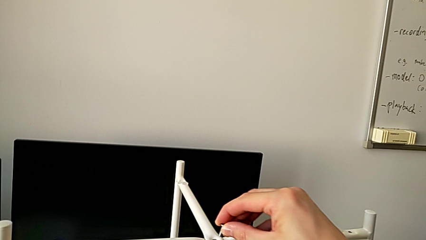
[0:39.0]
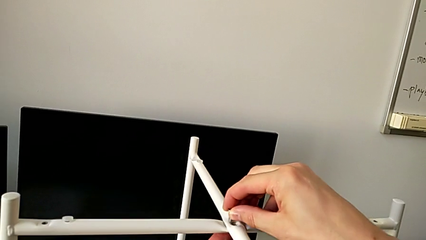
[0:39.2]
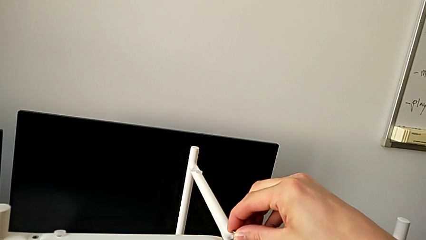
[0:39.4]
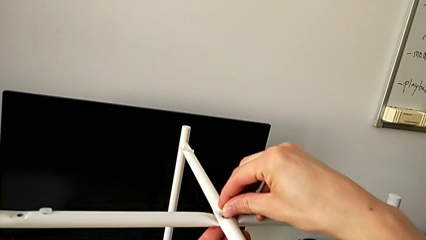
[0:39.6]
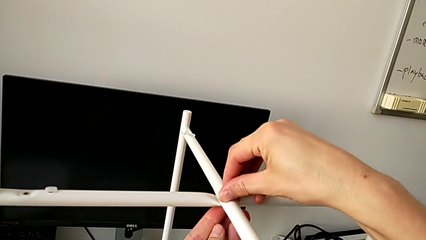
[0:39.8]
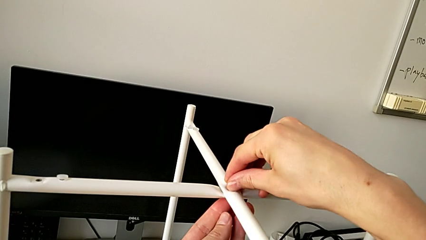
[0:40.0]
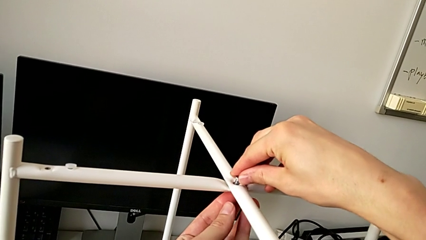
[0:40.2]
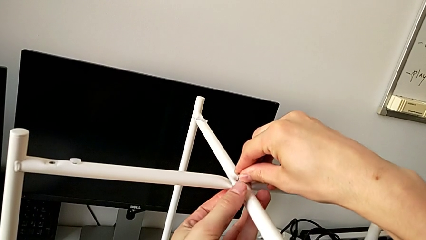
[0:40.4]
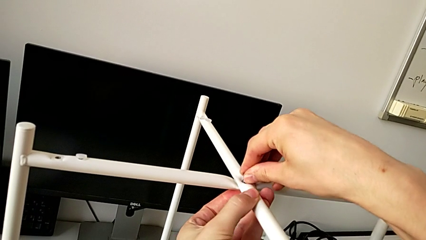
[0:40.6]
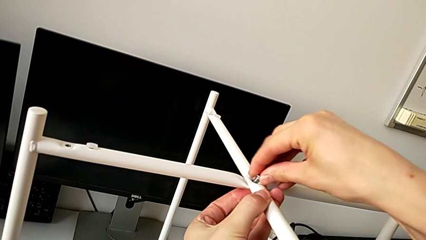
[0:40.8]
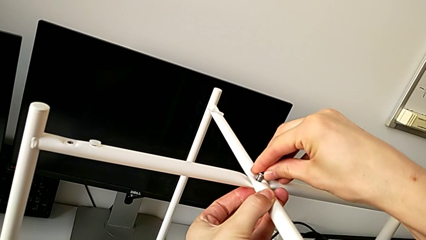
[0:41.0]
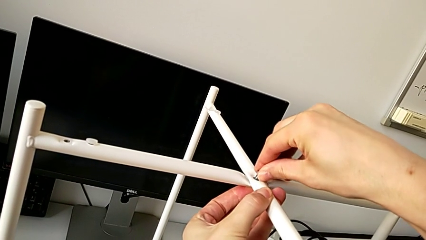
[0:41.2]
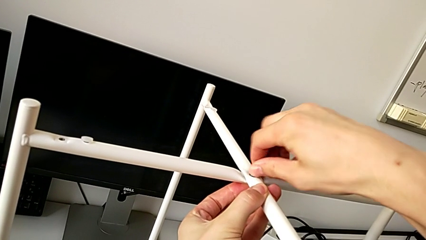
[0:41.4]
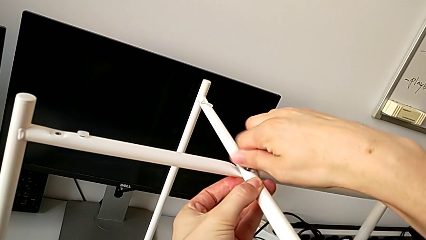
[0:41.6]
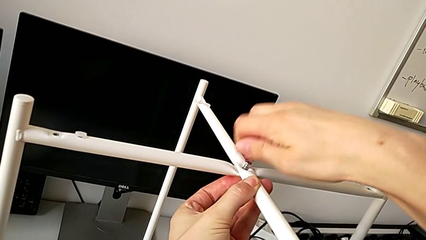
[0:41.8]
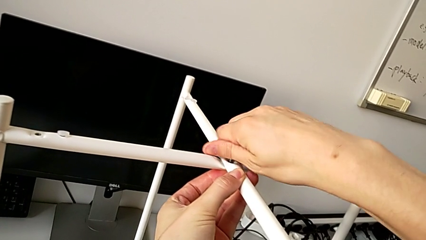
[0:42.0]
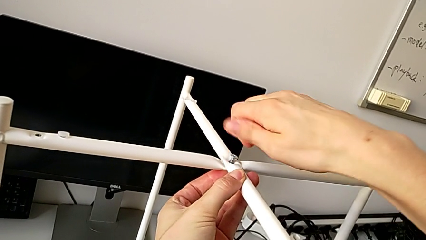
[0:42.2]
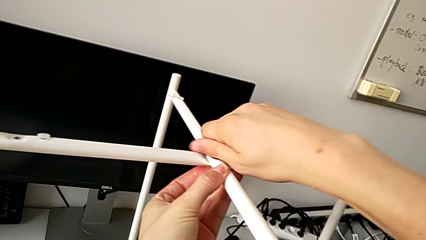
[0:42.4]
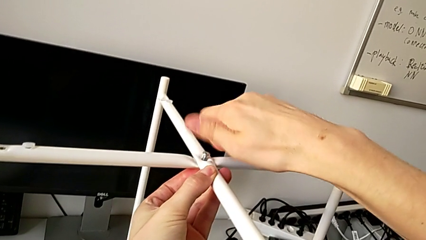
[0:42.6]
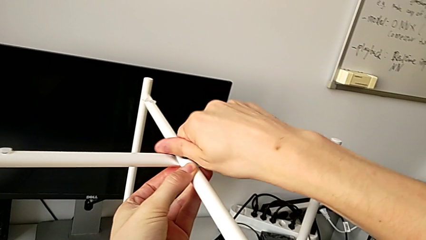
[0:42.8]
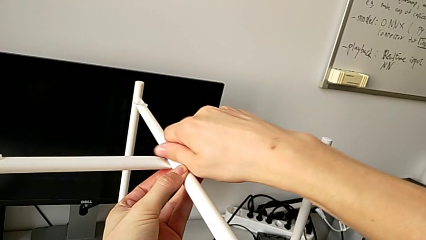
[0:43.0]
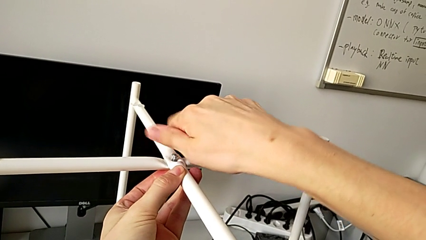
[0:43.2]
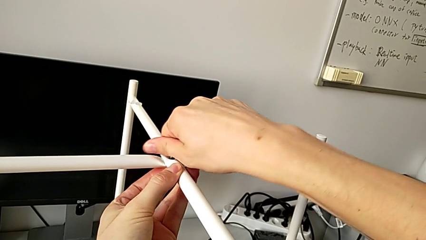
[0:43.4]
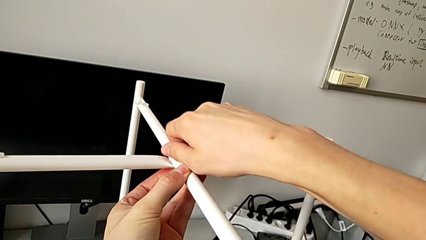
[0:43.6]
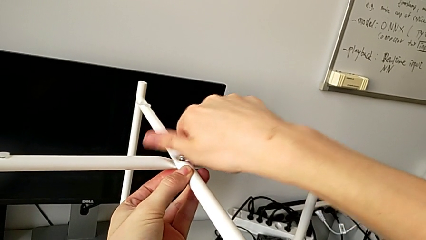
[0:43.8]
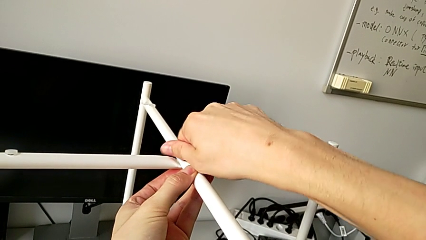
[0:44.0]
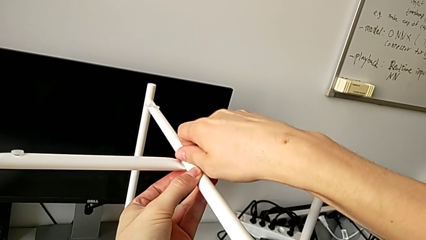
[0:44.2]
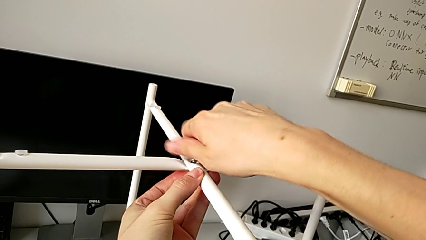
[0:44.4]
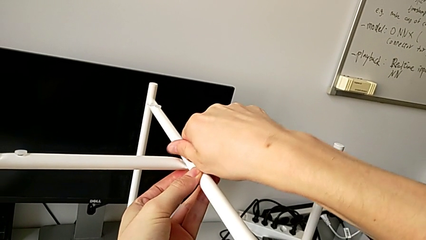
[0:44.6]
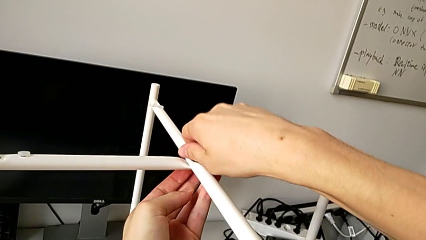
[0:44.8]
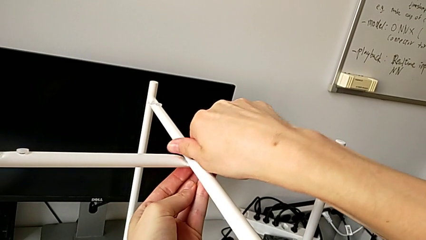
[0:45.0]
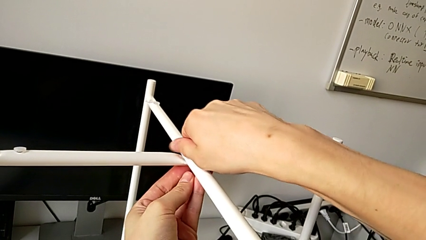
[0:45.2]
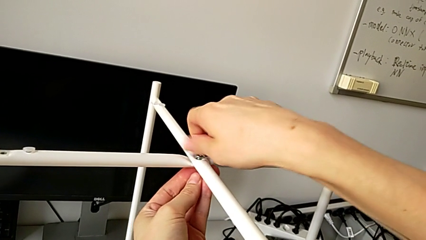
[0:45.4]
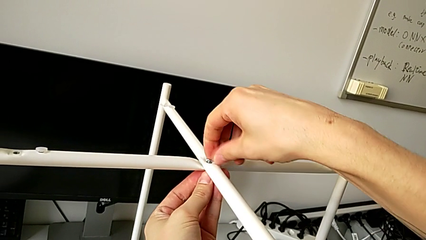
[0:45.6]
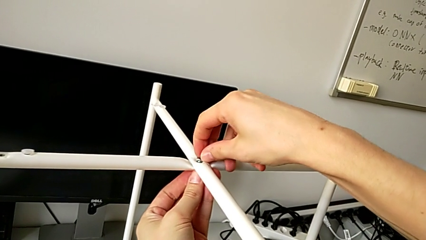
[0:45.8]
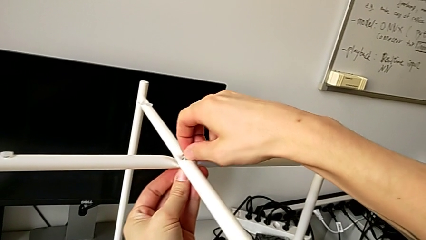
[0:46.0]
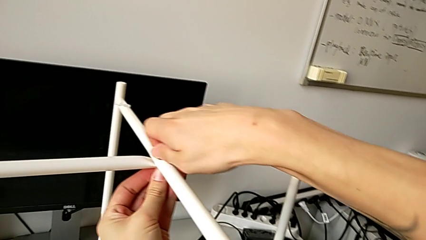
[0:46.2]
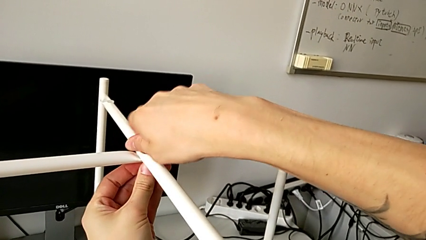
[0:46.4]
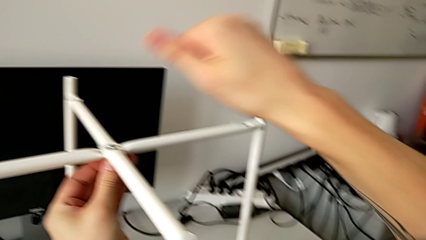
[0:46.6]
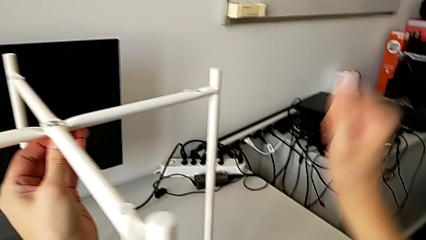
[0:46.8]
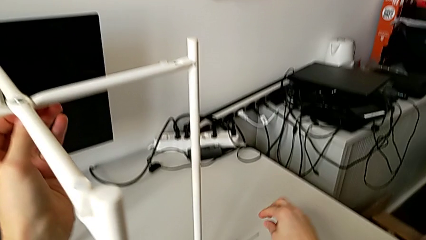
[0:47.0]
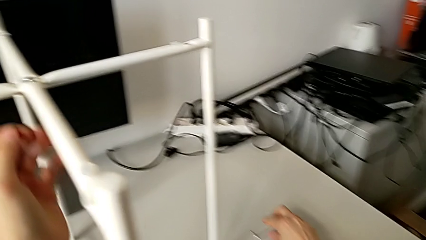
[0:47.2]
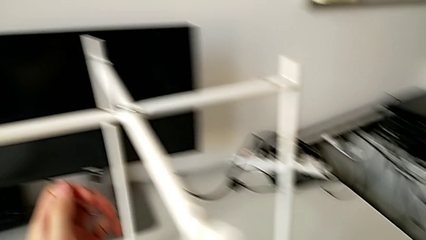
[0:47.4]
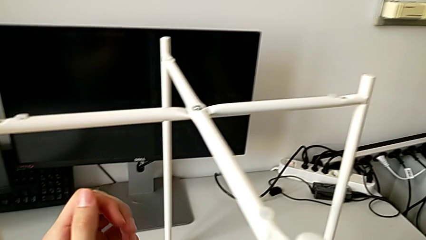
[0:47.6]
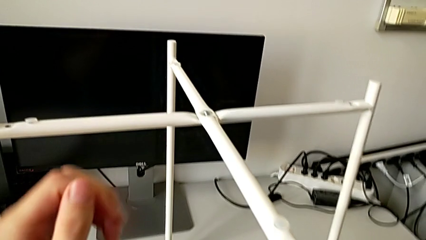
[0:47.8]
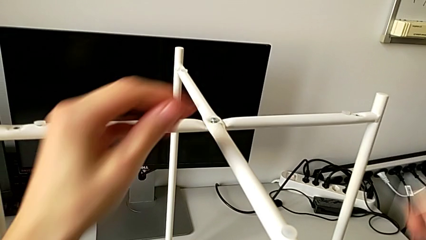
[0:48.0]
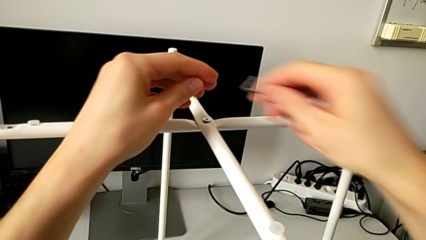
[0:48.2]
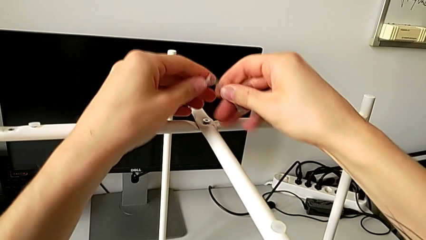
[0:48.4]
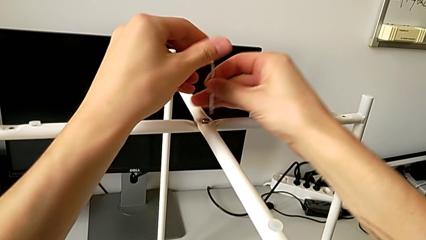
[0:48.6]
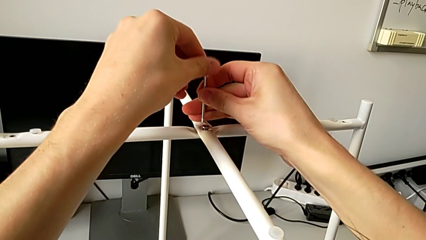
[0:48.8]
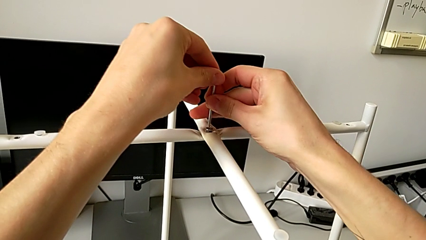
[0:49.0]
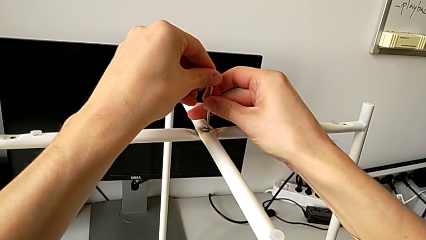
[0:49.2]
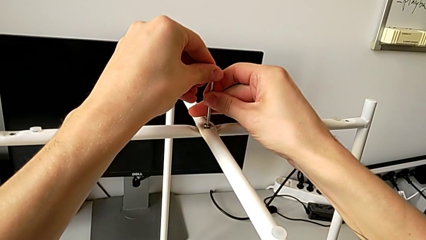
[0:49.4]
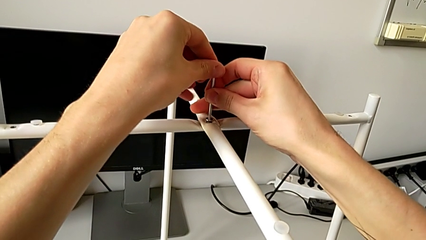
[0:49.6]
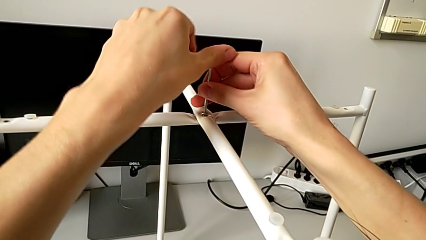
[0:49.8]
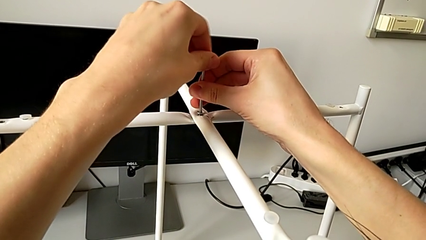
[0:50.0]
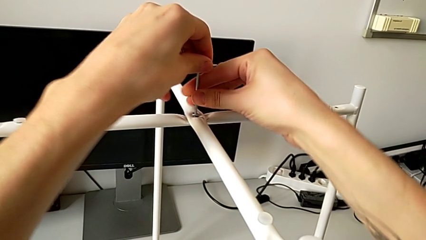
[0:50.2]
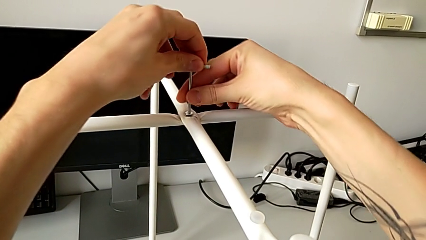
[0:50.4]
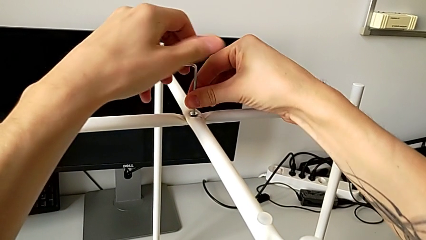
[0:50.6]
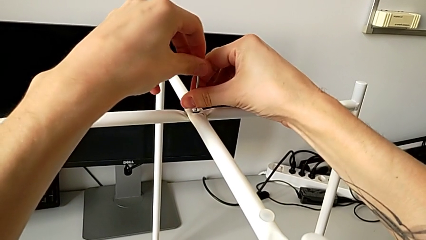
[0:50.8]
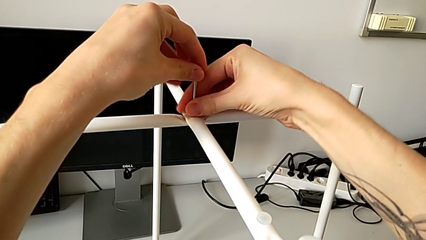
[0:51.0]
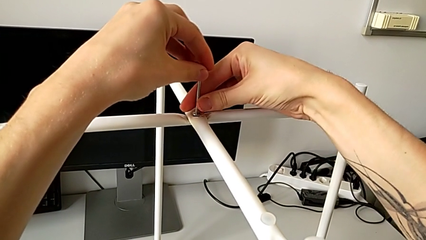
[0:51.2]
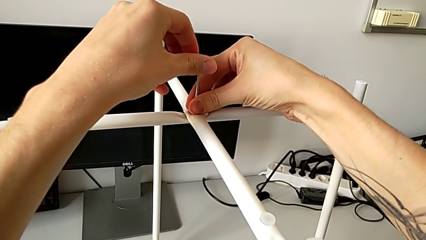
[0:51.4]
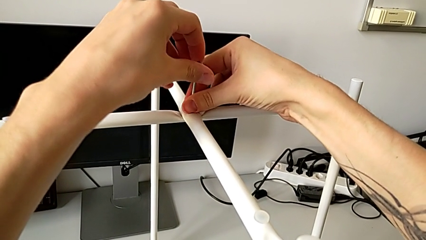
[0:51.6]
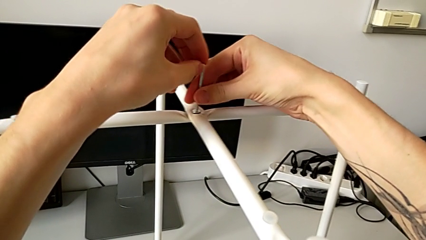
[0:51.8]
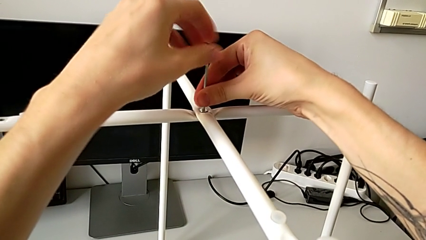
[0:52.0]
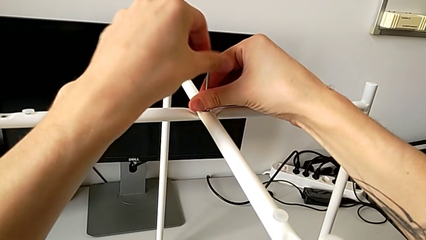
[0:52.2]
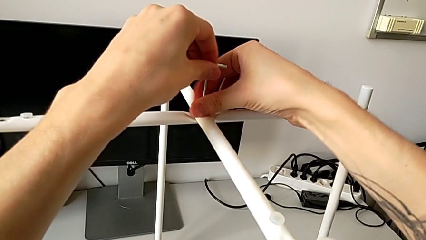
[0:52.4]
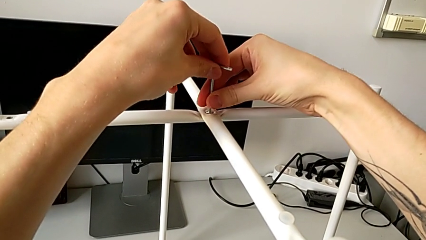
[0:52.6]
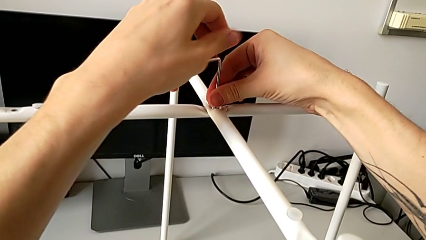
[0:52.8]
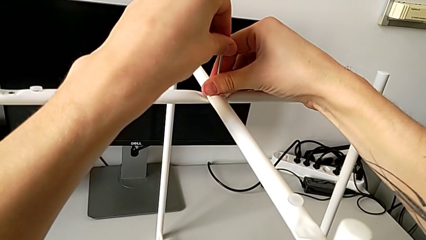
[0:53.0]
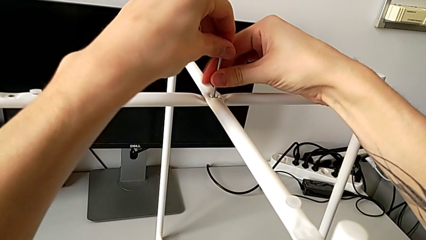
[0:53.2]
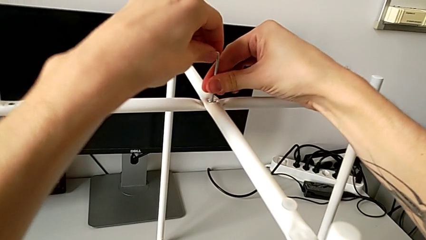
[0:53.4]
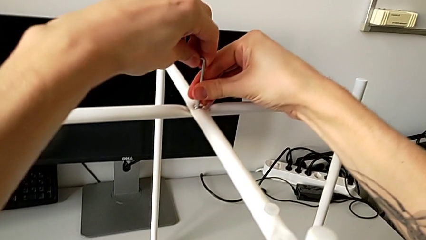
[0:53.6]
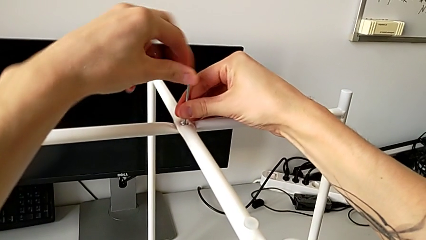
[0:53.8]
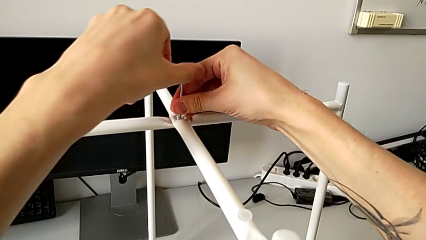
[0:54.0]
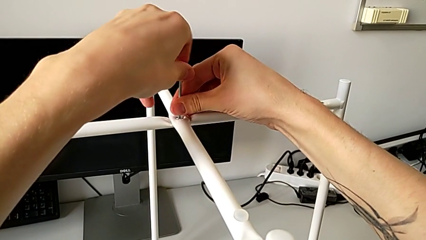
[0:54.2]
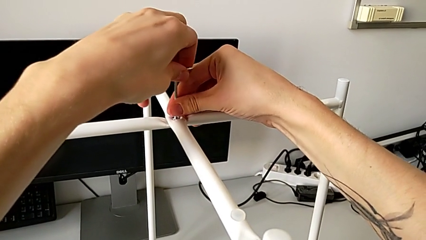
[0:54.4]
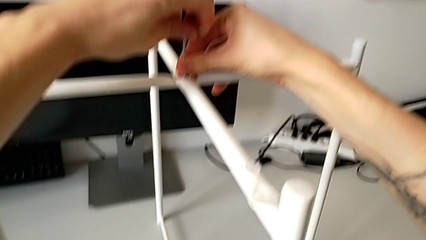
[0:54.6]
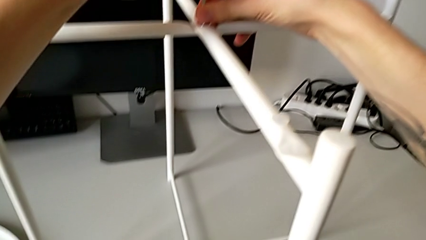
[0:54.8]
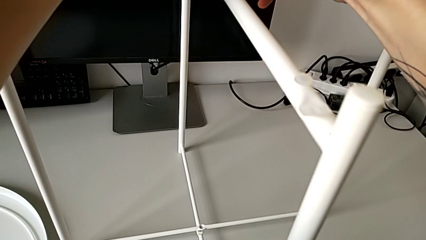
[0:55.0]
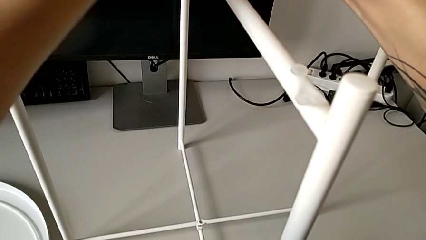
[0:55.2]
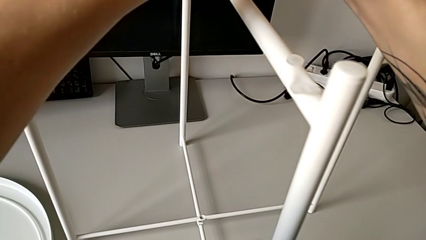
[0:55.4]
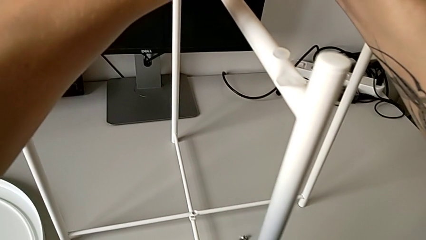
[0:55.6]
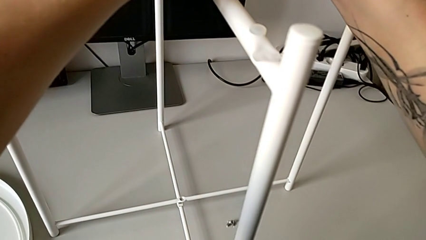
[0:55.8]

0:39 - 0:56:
The camera wearer is assembling the top screw into the legs. They insert the hex socket head, screw it, grab the Allen wrench, insert it, screw the hex socket head and withdraw the Allen wrench.
